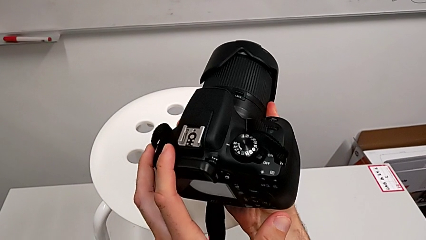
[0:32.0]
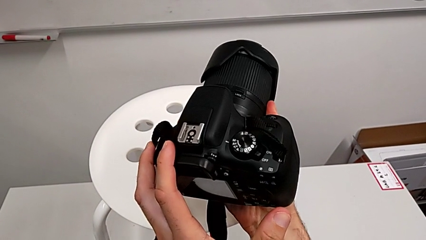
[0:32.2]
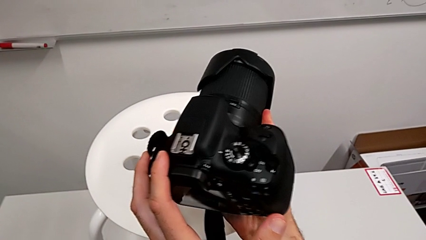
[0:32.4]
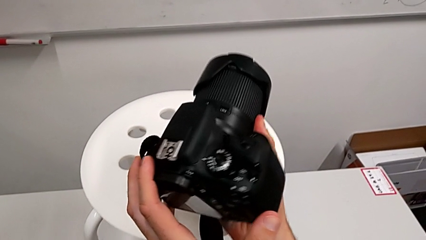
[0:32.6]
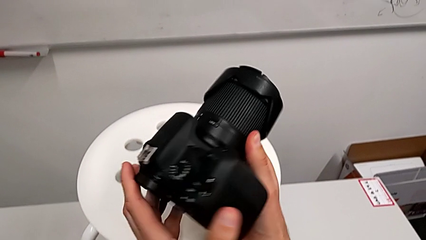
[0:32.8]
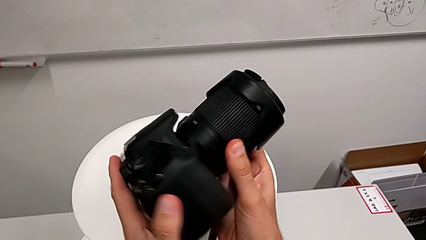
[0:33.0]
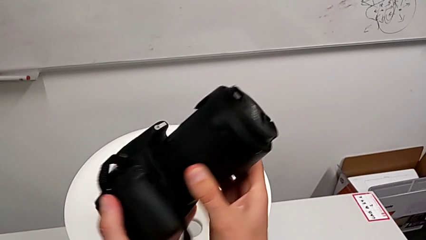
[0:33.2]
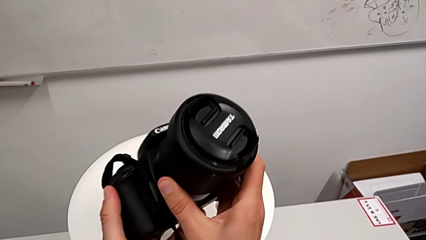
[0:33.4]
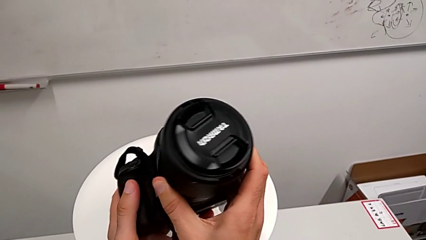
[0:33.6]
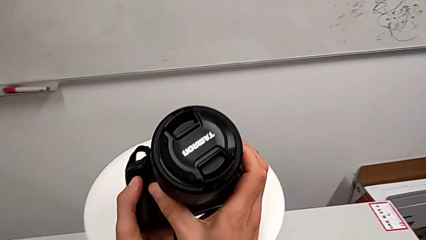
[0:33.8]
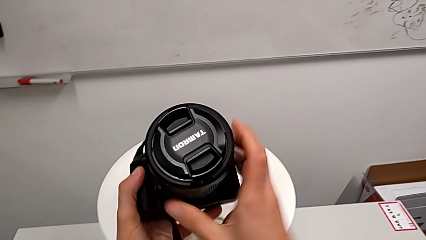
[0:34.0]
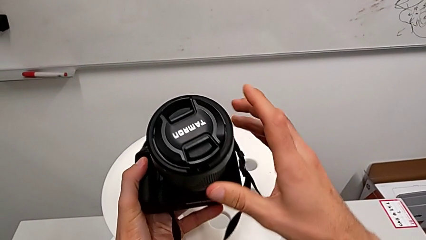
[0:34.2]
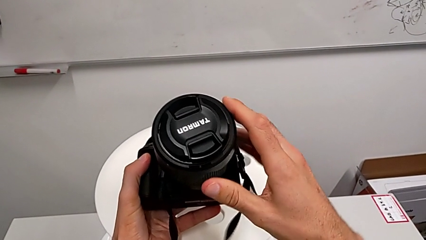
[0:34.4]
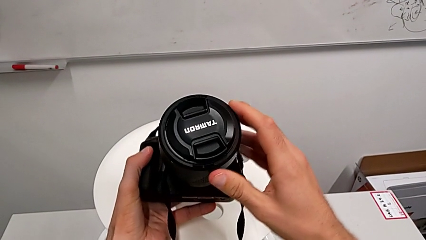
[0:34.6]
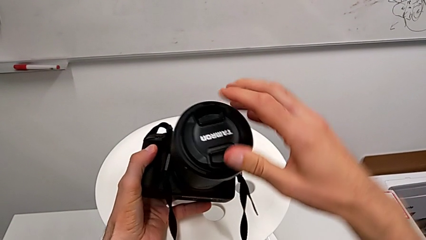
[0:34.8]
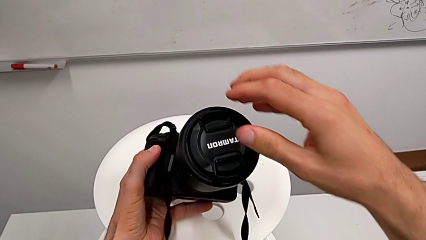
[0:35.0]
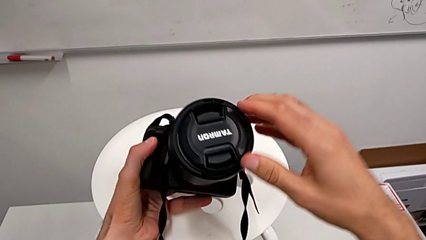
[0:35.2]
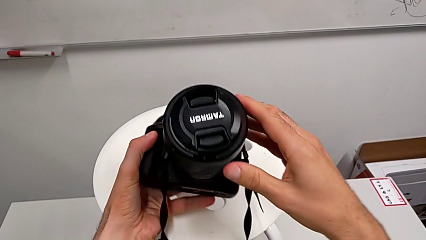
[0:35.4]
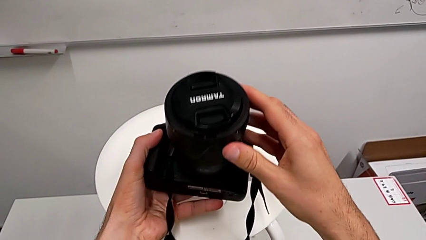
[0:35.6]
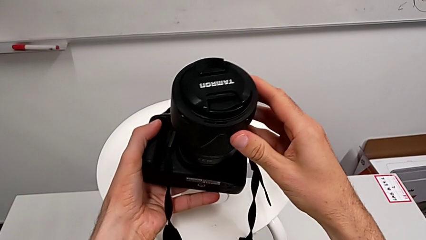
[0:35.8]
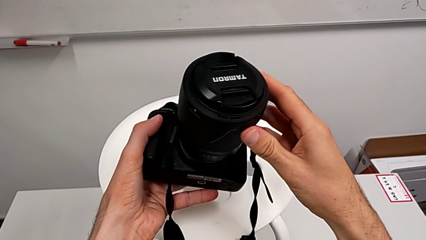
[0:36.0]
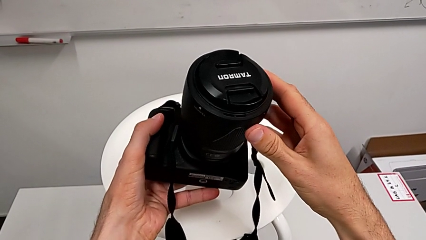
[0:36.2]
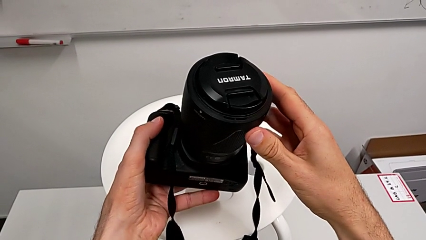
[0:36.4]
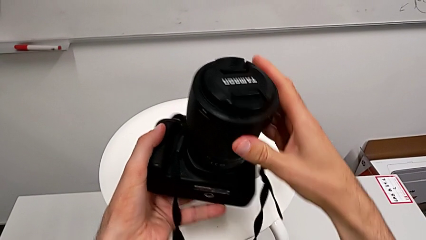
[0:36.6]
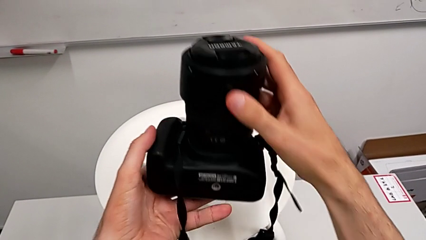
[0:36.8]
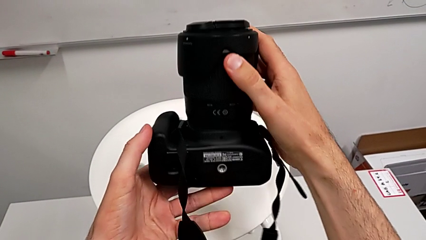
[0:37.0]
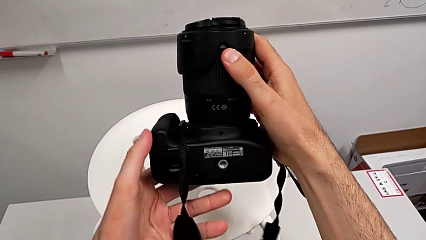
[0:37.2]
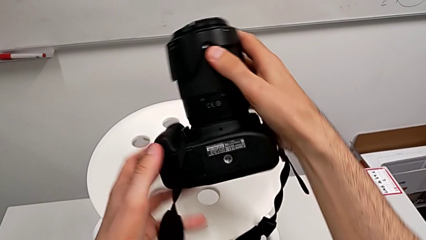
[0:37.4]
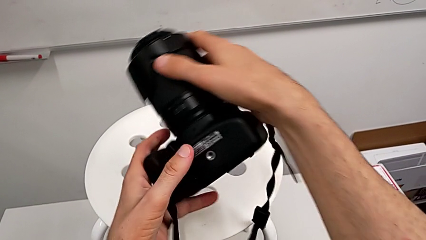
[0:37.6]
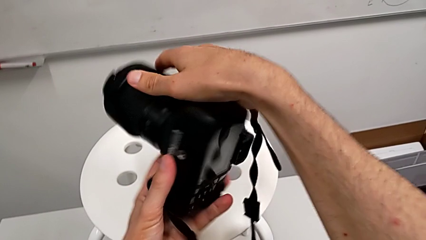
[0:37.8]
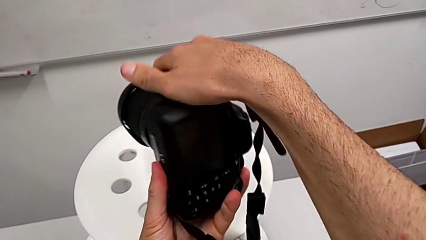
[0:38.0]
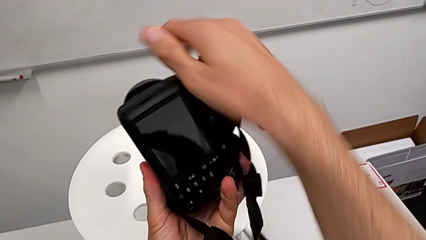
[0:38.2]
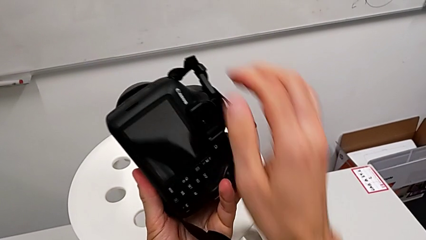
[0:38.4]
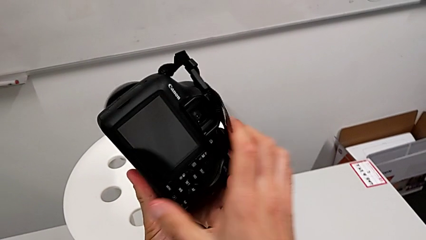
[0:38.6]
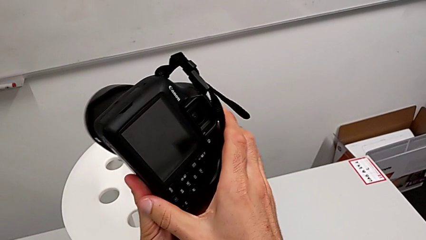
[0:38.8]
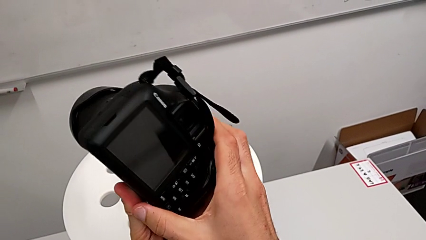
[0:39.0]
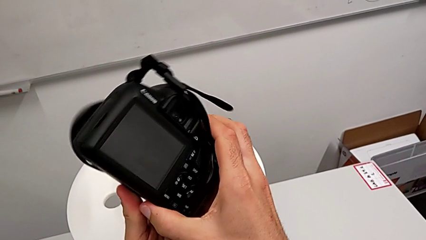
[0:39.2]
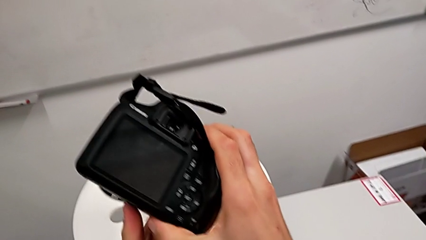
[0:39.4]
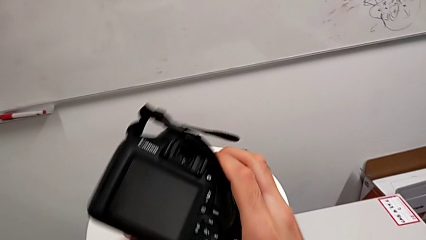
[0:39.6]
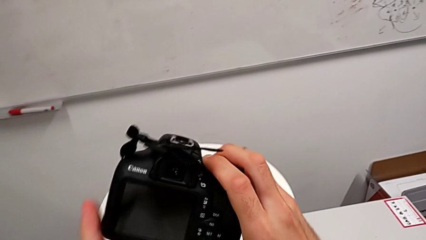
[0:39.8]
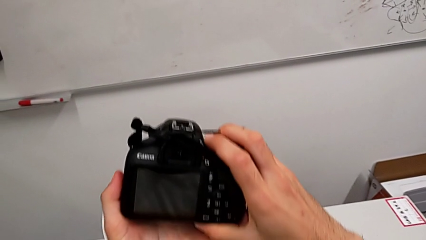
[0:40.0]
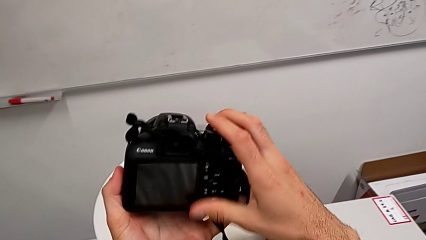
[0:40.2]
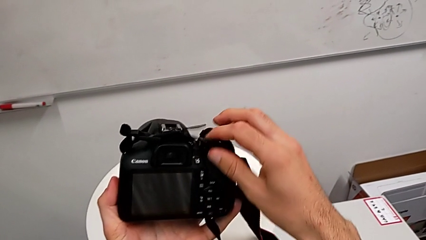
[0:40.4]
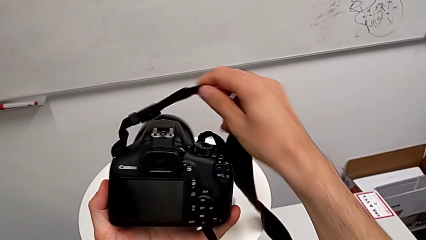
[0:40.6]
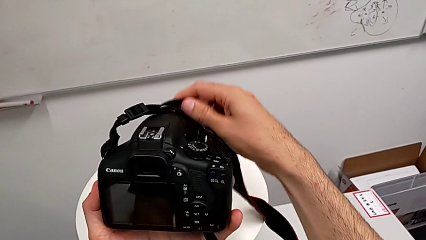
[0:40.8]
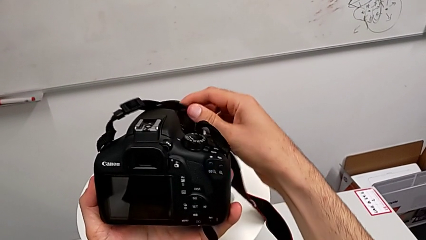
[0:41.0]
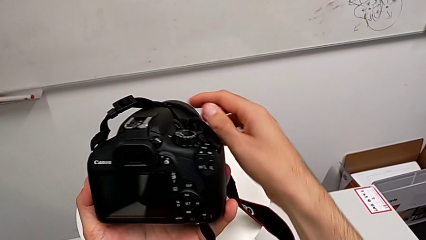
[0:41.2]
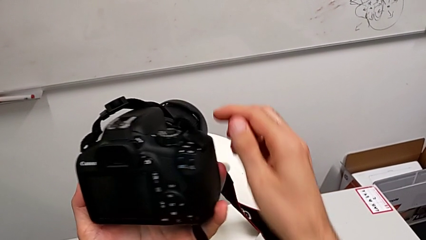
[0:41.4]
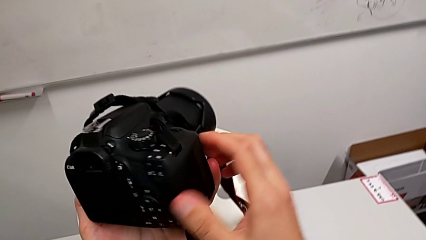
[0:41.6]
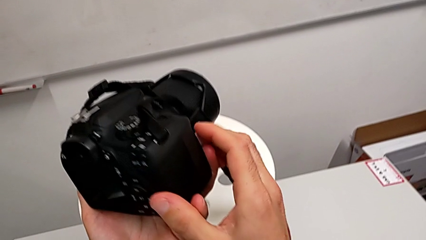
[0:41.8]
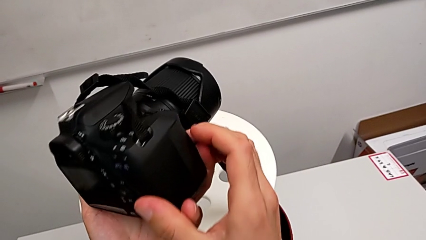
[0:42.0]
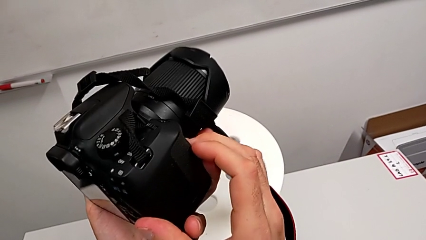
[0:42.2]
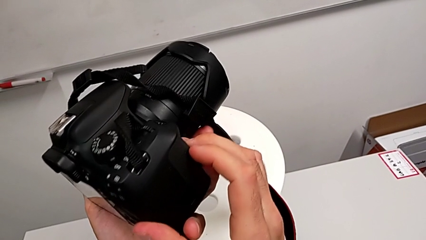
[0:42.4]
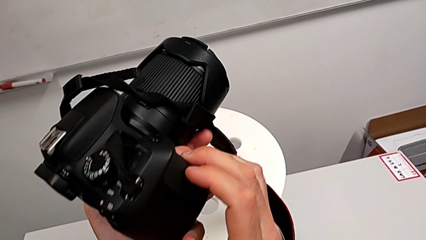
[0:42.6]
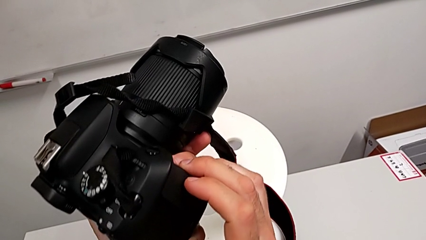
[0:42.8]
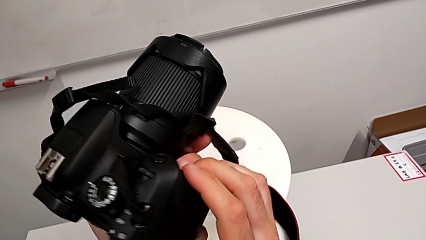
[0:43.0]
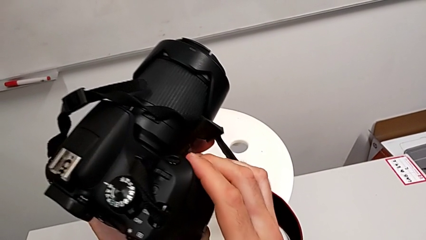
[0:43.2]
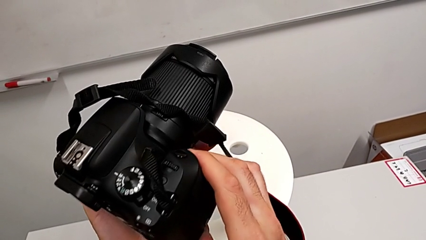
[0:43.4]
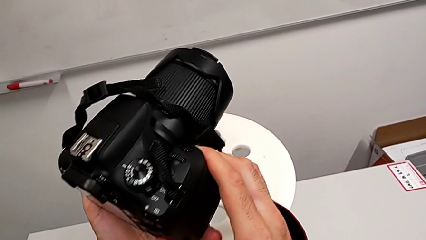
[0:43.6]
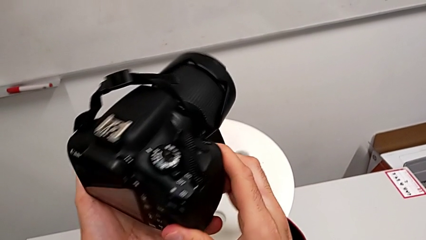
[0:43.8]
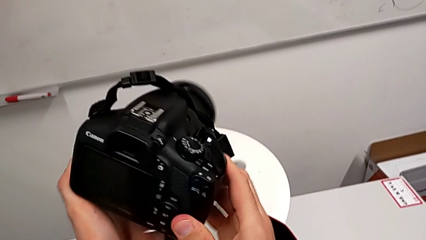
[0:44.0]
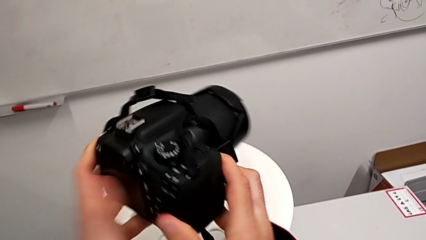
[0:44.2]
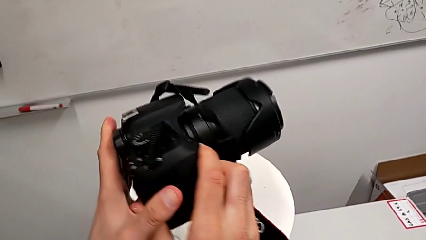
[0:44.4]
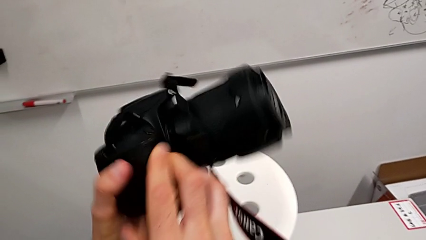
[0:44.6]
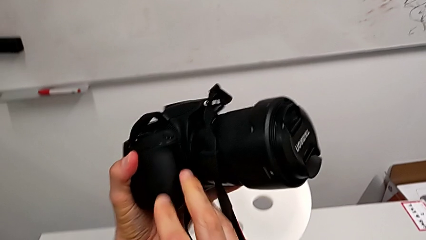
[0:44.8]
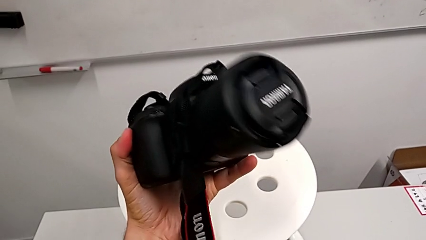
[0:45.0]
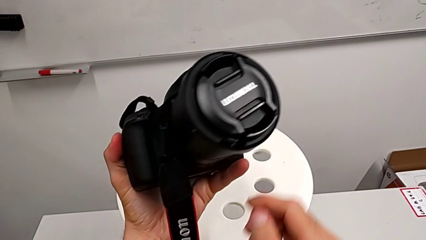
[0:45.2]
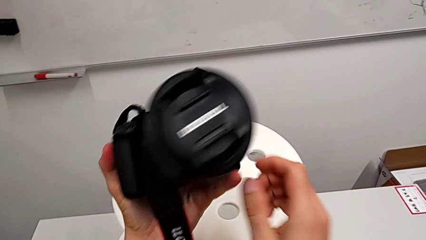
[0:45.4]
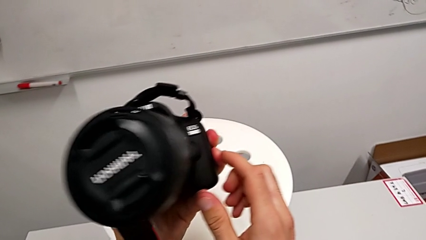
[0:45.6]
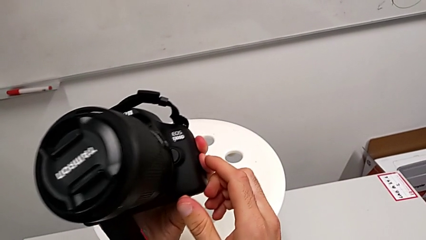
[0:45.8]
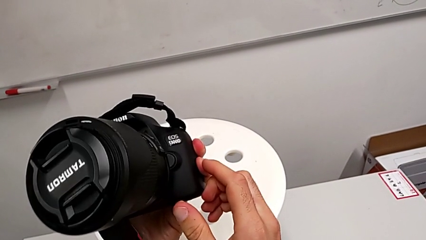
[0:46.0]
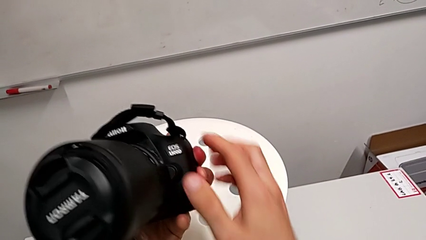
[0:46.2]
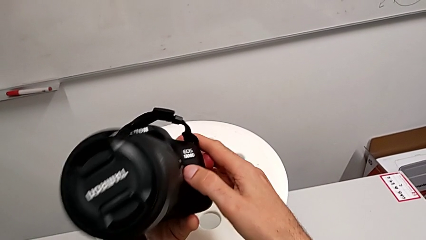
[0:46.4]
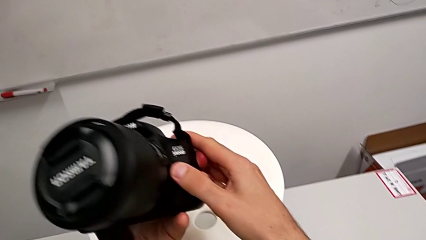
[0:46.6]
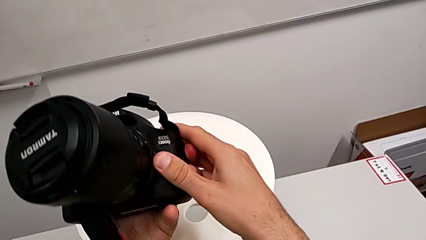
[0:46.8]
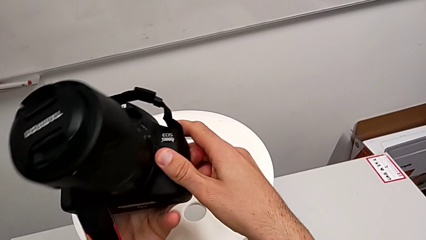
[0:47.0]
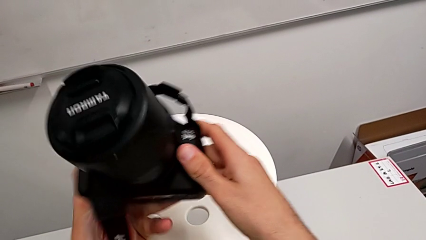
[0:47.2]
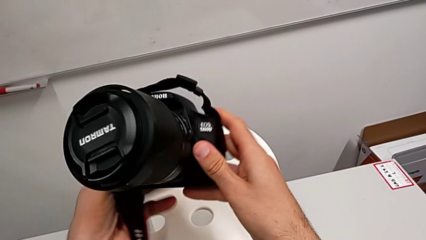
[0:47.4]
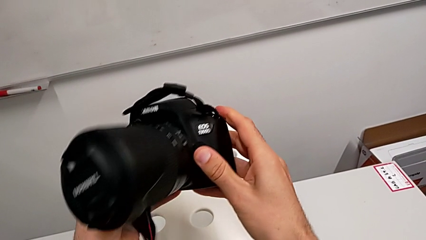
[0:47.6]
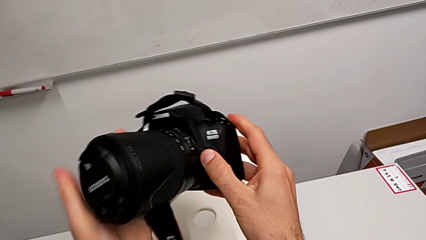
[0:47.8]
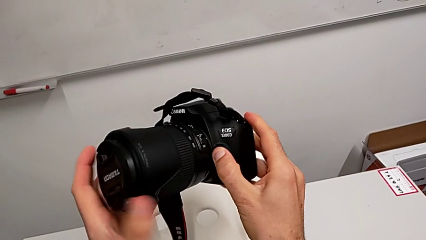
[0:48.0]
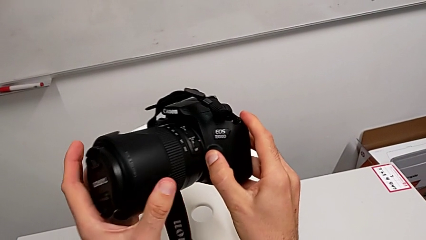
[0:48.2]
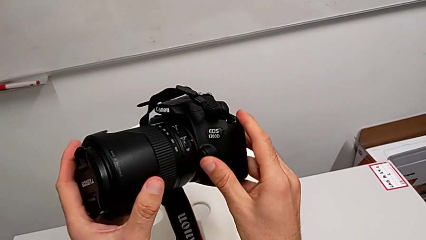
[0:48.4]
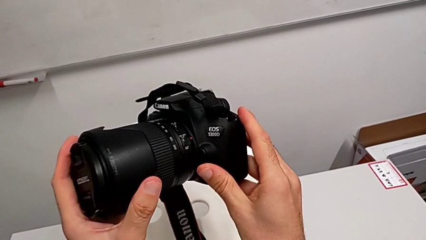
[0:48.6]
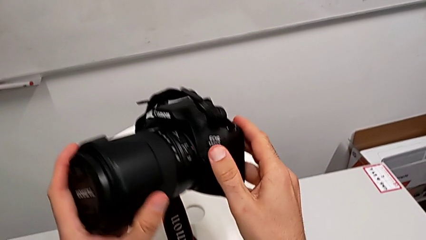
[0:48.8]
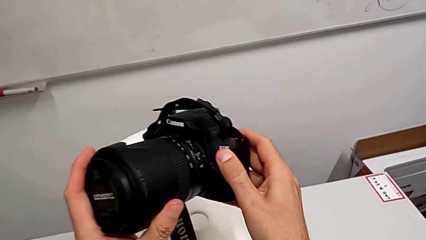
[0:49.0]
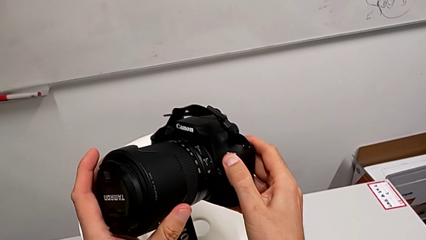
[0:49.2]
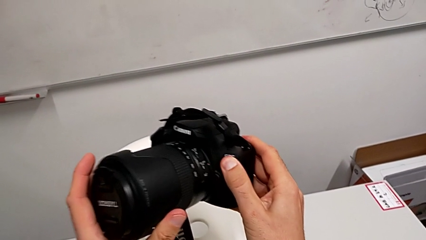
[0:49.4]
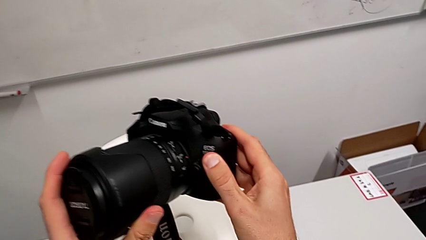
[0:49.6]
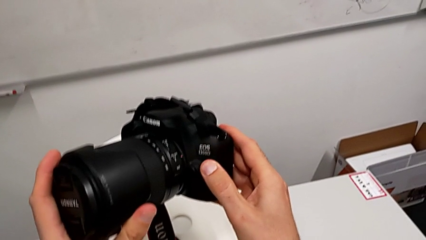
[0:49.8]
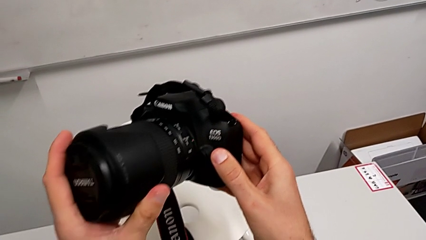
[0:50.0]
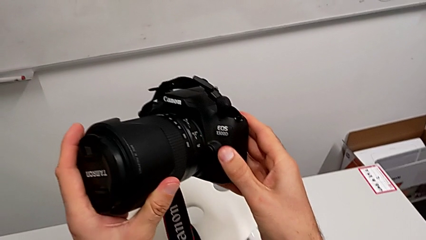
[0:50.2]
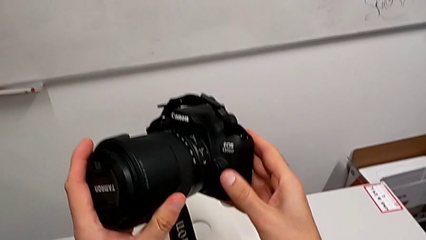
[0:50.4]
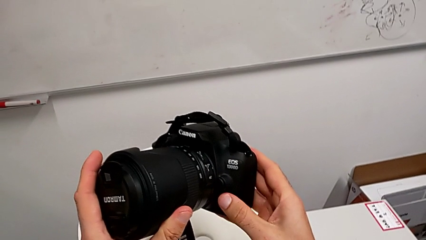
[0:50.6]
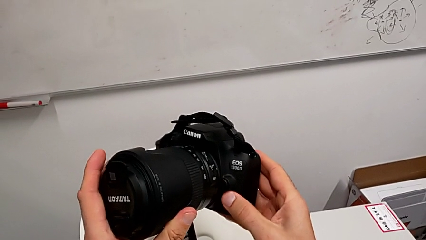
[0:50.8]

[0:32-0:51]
The camera wearer is detaching the lens. They inspect the DSLR, rotate it and begin to inspect it.
